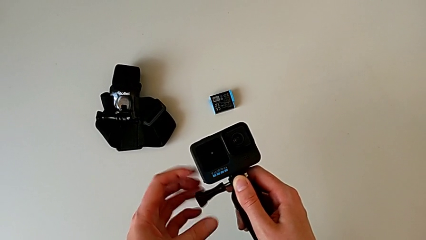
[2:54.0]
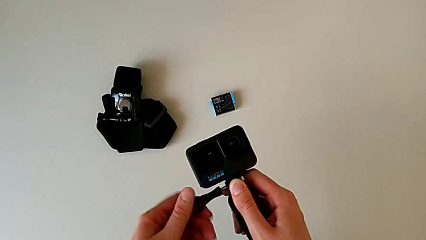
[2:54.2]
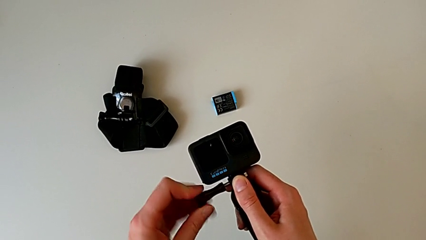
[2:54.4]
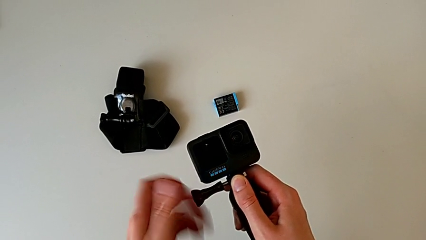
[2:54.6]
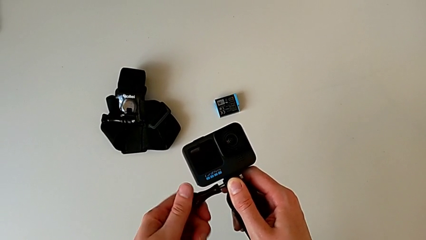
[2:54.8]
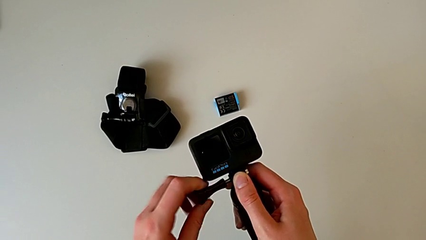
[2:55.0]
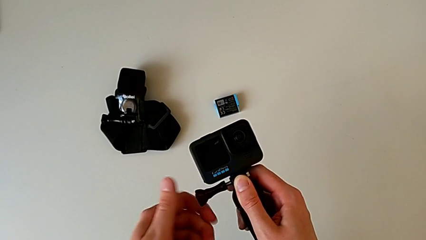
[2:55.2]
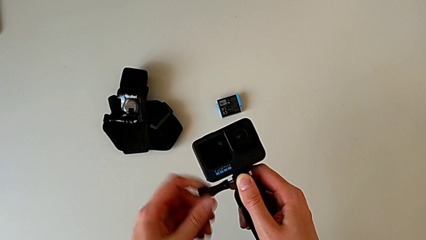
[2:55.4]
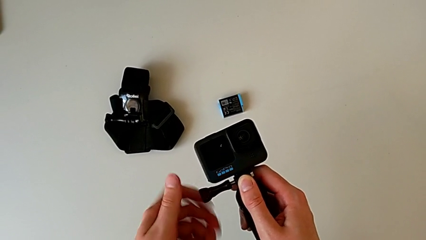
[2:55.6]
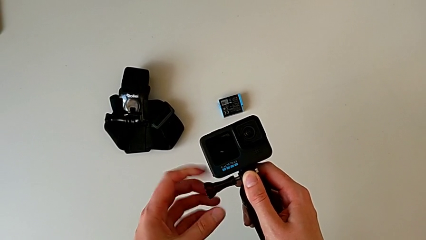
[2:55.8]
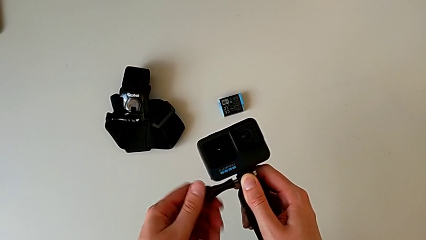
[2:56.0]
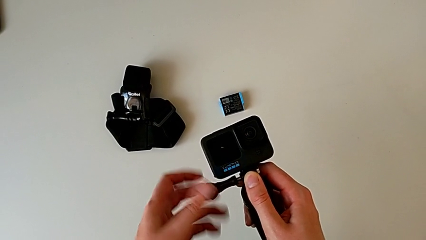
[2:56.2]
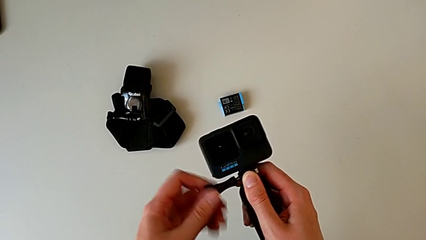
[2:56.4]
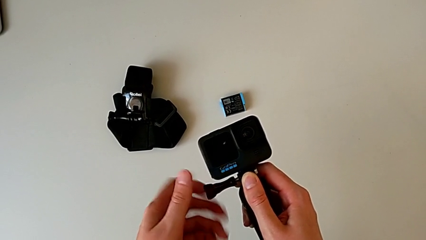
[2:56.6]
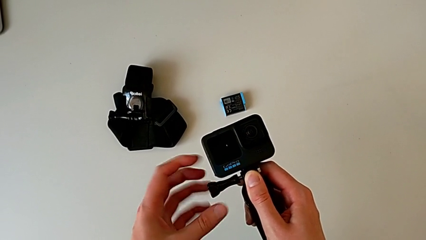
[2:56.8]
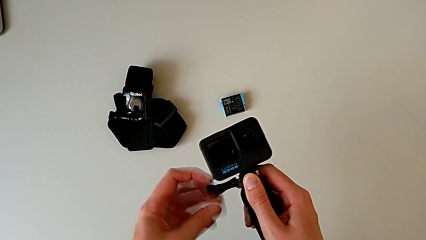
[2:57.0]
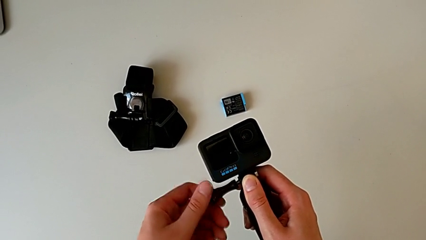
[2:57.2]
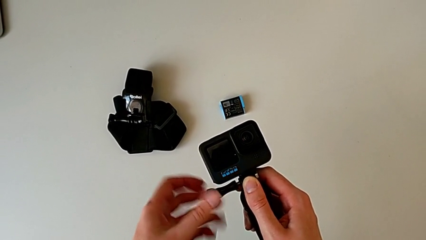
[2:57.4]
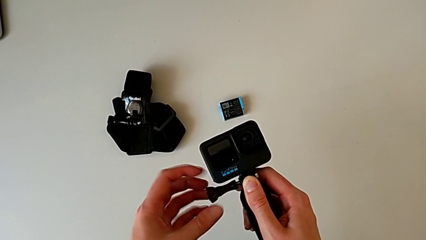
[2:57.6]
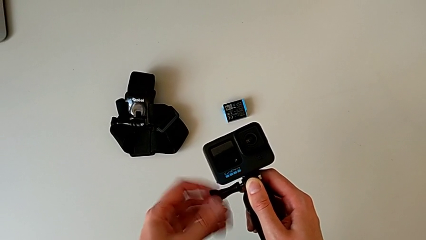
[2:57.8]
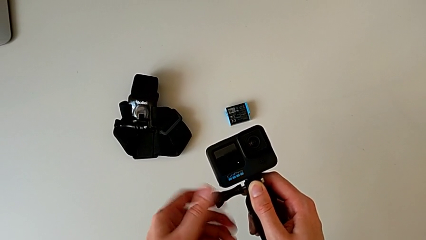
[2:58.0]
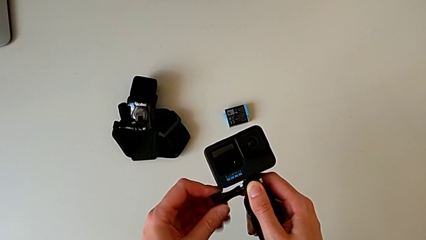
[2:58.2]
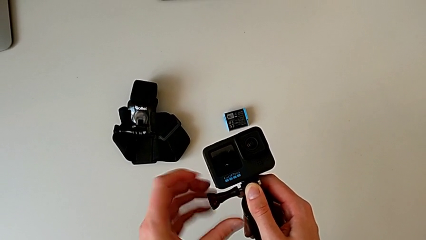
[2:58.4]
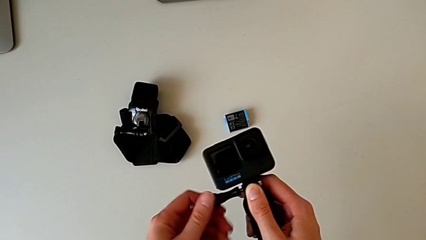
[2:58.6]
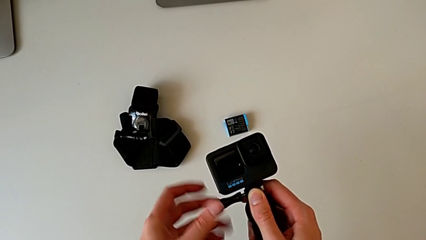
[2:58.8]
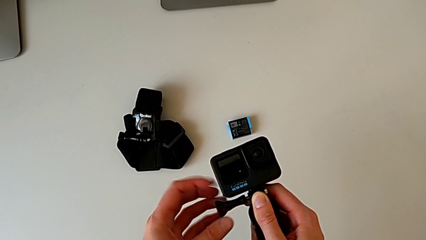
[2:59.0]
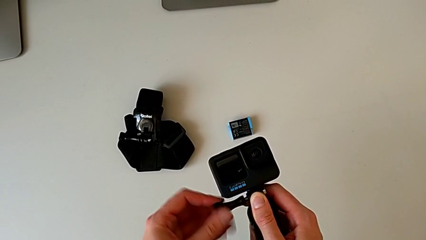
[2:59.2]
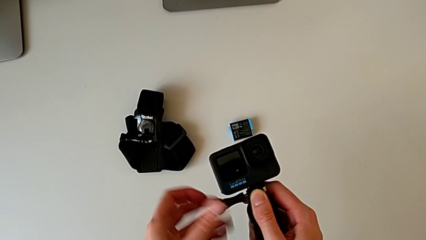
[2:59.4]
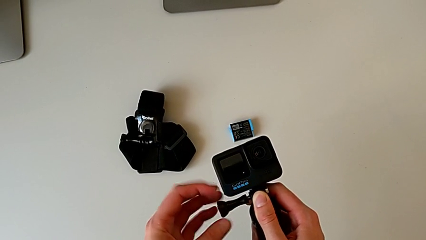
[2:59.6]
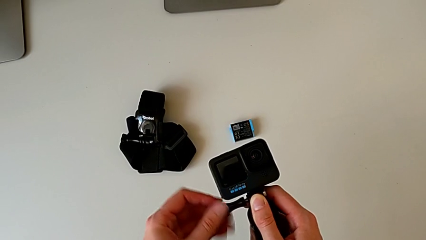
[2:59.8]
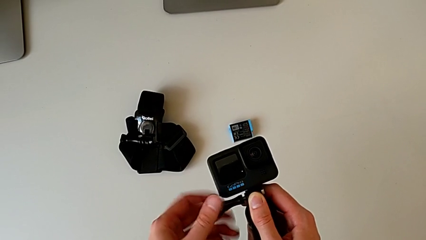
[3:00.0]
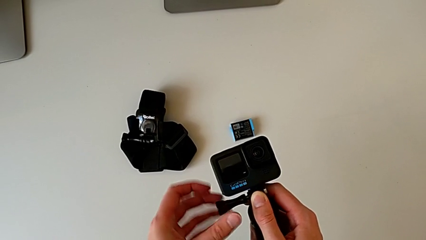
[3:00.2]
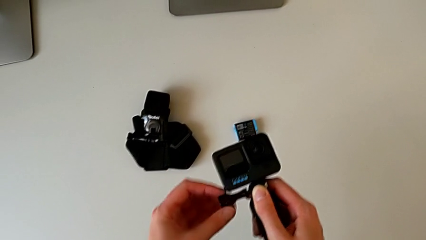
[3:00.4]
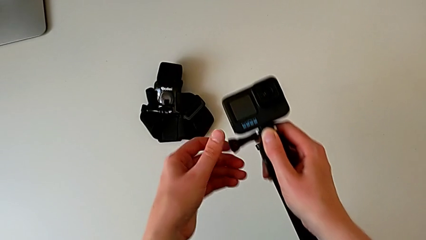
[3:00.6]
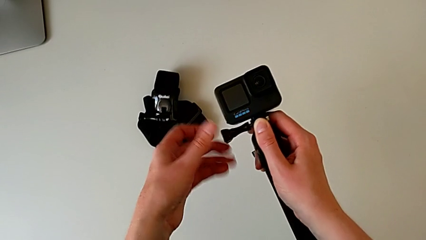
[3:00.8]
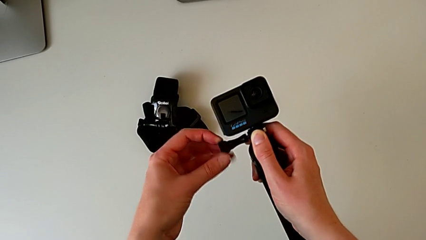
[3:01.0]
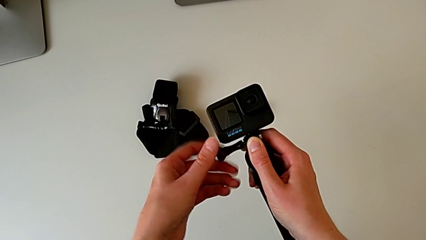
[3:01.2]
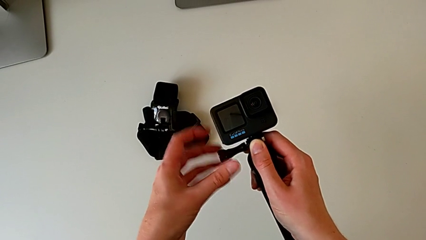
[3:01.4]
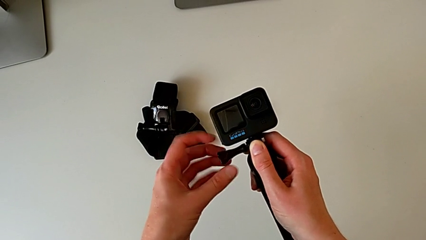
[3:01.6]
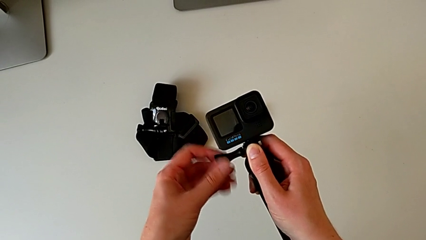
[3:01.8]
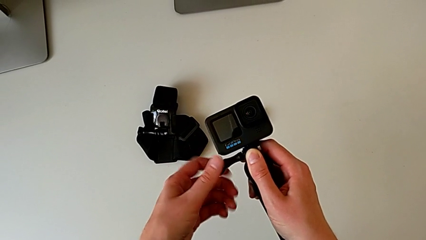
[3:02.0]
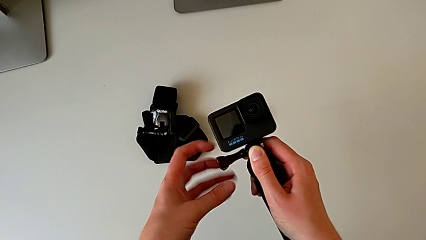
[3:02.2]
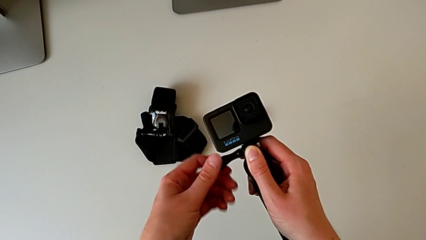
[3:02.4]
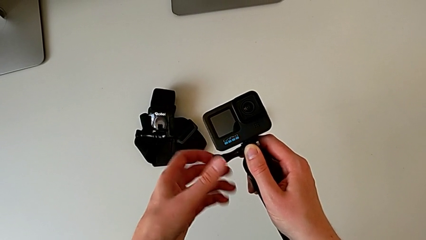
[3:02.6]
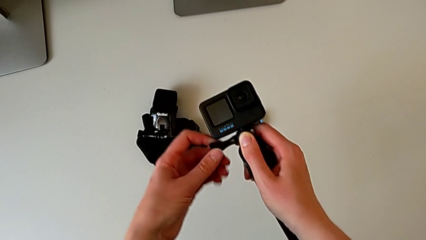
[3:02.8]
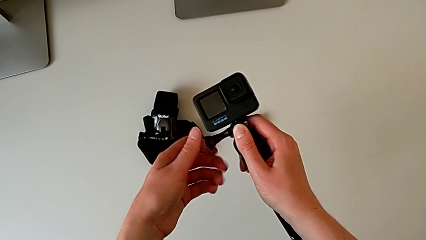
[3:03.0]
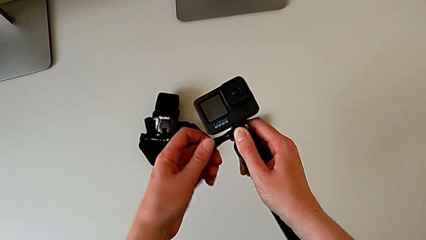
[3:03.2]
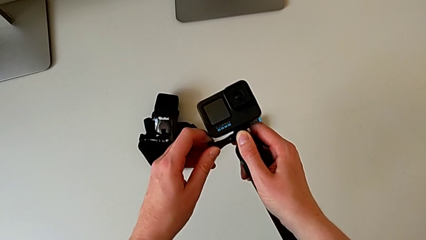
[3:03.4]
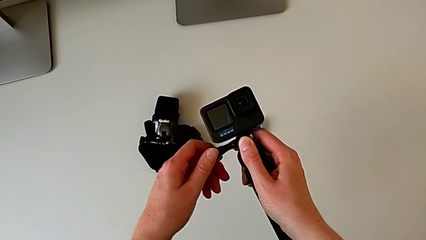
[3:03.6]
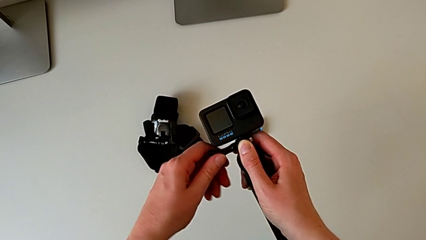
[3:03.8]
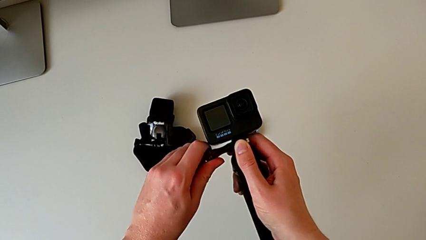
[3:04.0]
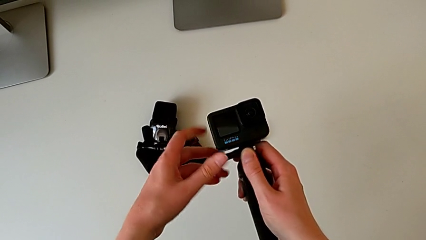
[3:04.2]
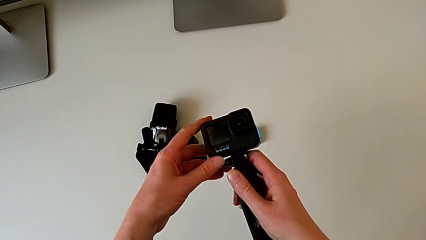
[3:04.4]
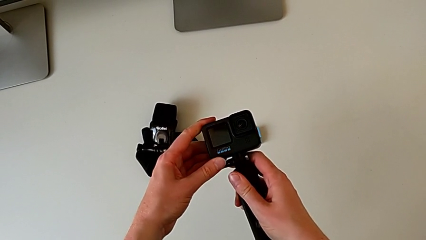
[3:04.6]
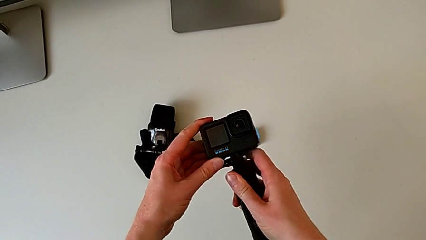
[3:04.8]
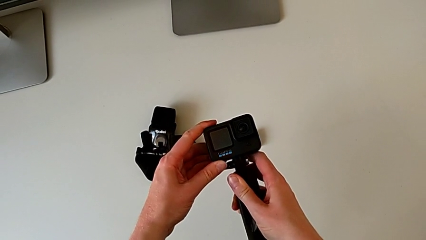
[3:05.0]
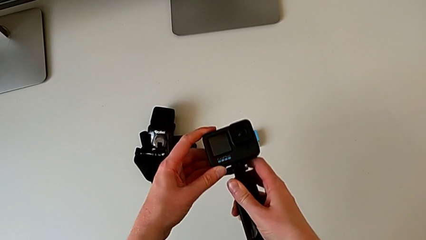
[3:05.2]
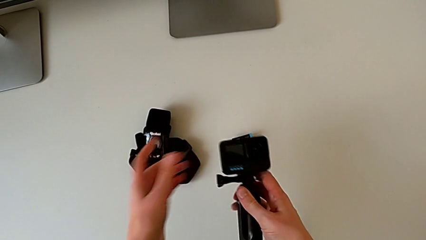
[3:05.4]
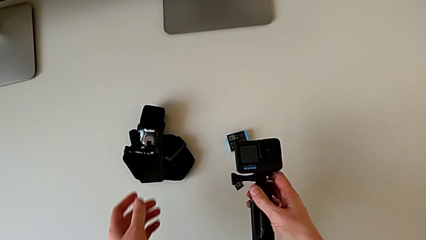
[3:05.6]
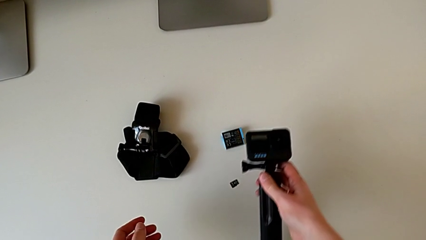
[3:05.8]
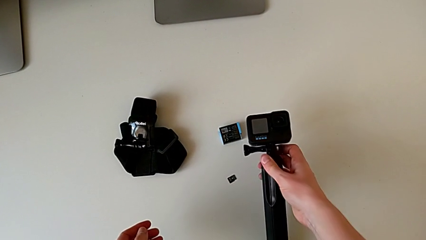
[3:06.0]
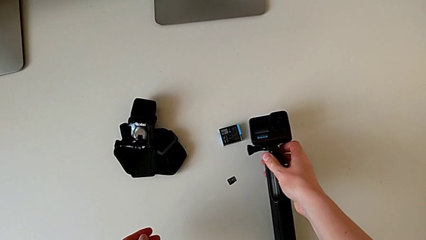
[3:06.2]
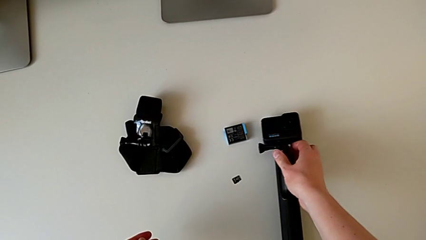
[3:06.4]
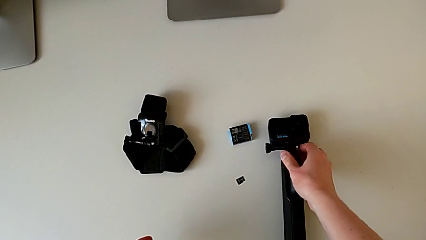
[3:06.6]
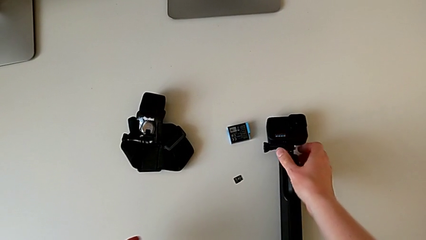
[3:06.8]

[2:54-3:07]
The camera wearer is changing the GoPro strap to the Handheld grip. They keep screwing the screw and place the GoPro.

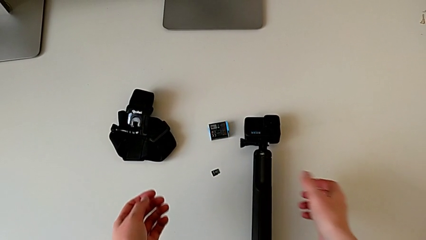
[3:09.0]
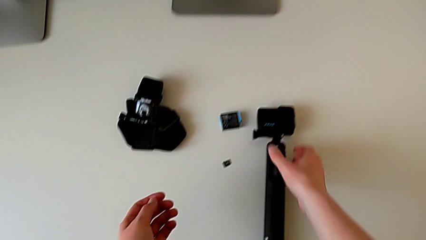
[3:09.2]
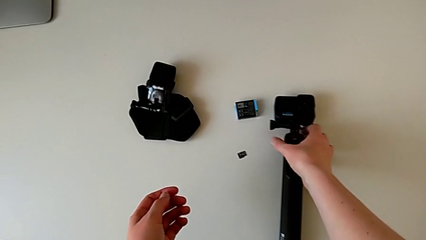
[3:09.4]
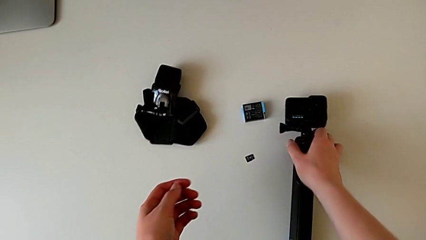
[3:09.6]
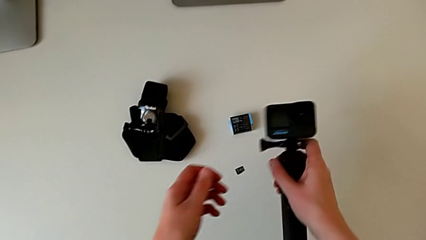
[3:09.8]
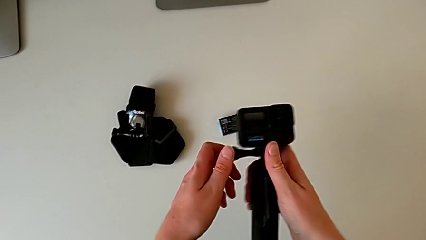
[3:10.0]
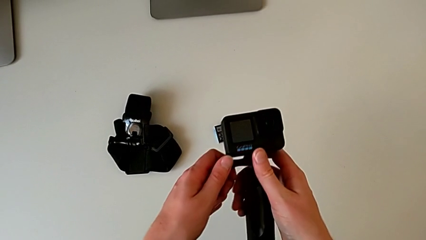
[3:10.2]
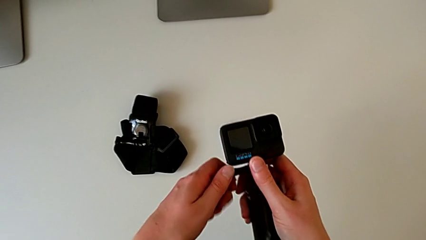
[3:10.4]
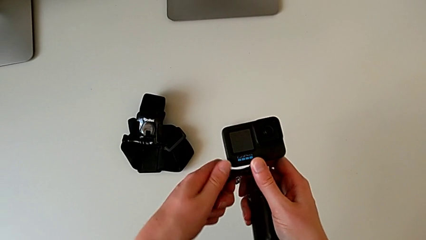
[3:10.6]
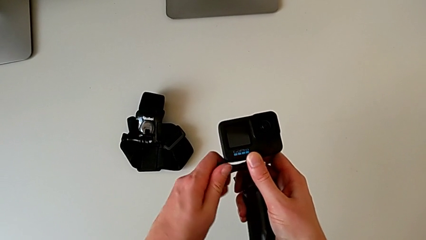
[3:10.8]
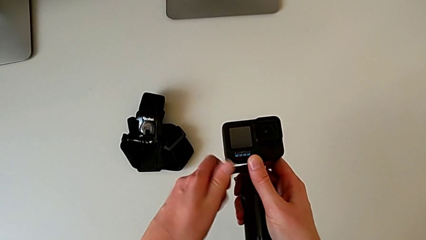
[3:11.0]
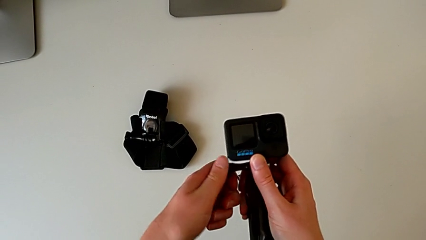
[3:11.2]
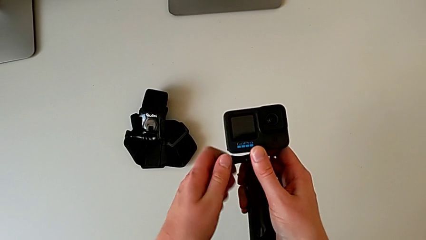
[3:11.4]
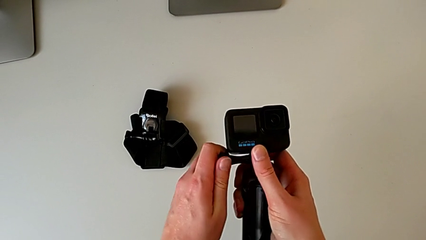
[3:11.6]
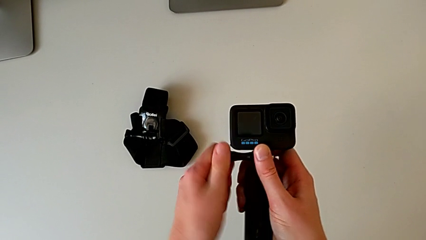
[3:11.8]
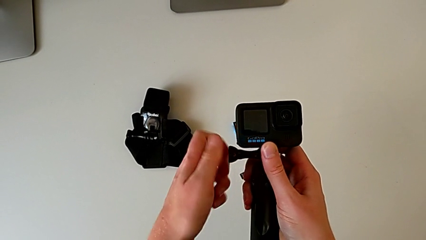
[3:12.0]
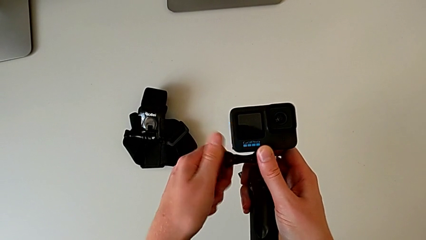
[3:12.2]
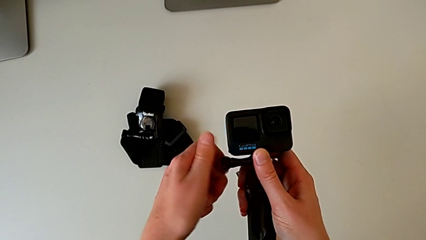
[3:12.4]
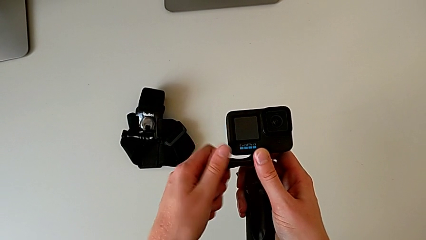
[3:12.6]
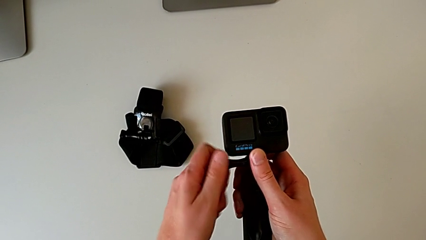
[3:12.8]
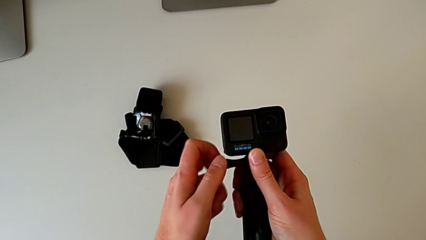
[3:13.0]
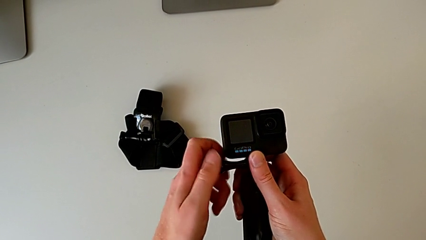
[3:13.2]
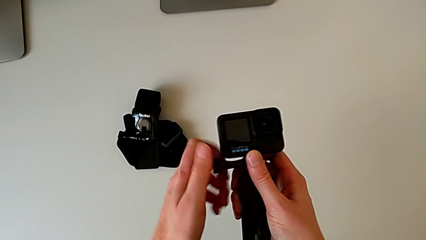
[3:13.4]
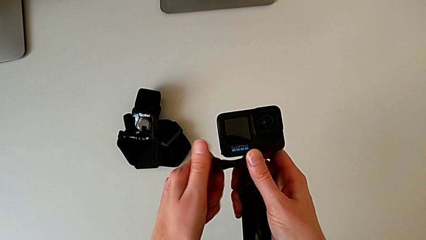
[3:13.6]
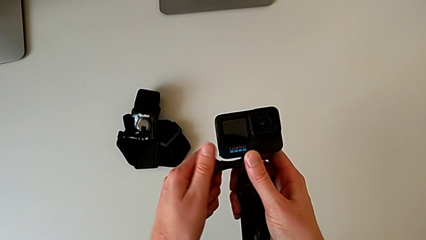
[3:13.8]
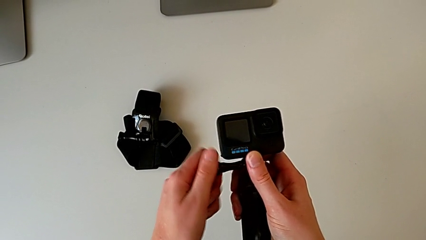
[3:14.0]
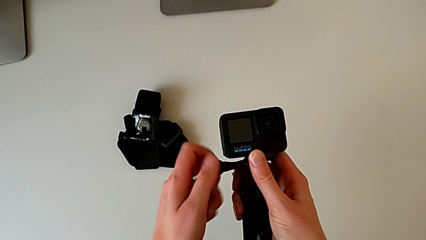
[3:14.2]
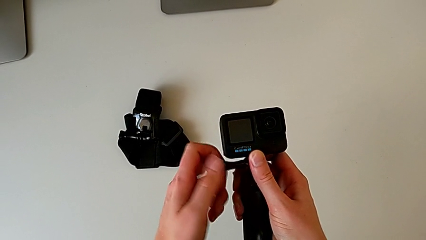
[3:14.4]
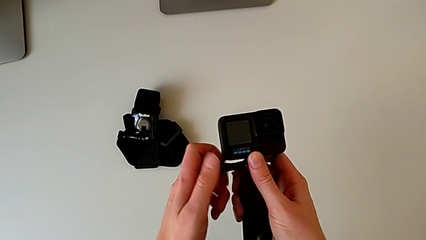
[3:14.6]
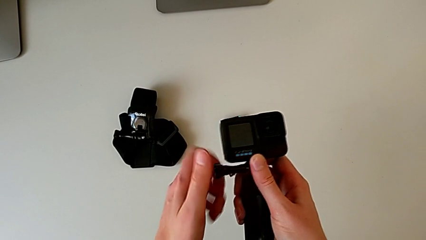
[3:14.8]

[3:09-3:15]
The camera wearer is disassembling the GoPro from the handheld grip. They grab the handheld grip, lift it and unscrew the screw.
